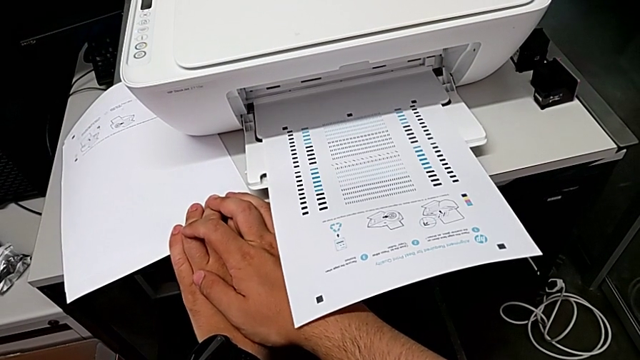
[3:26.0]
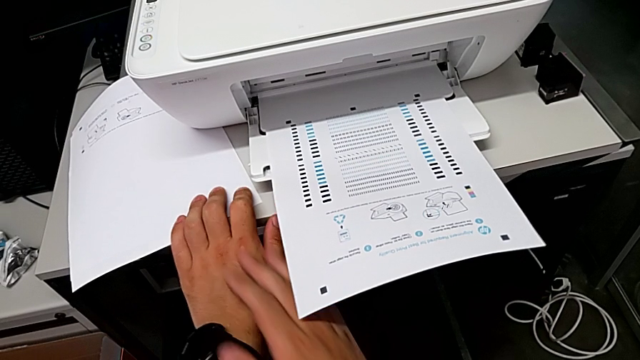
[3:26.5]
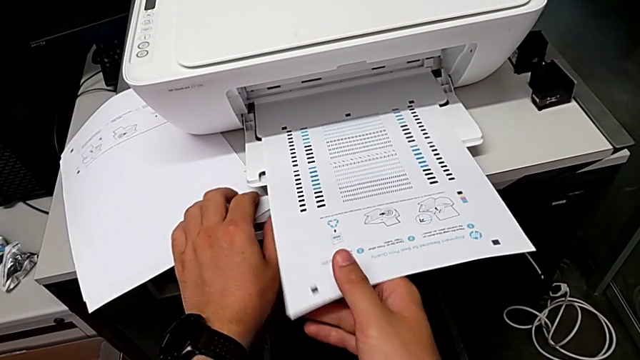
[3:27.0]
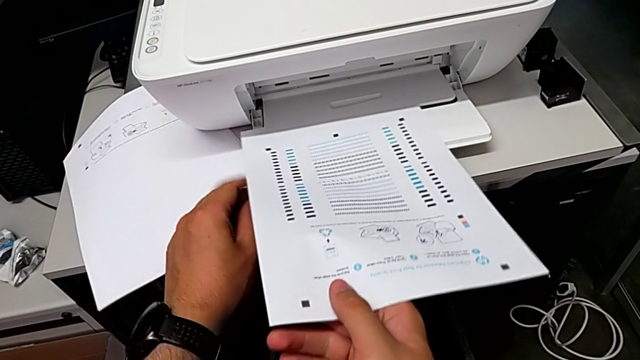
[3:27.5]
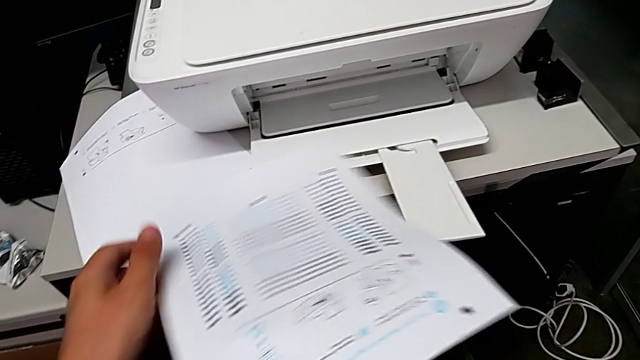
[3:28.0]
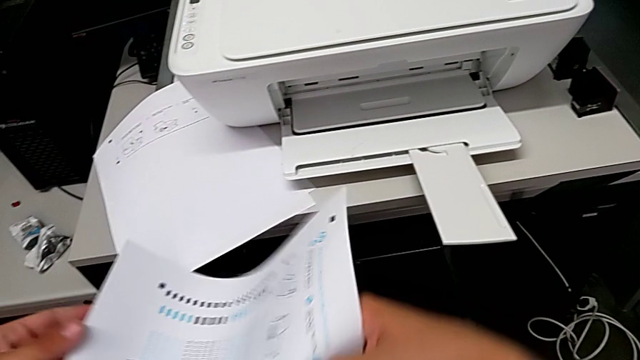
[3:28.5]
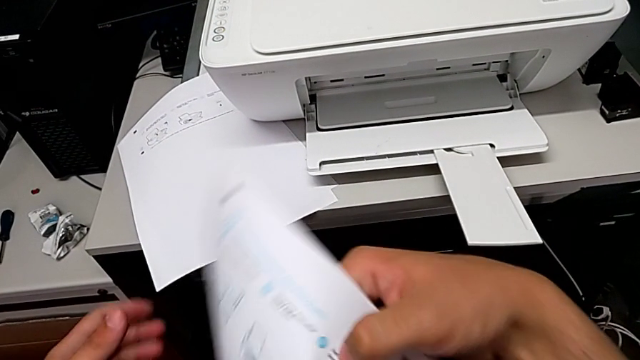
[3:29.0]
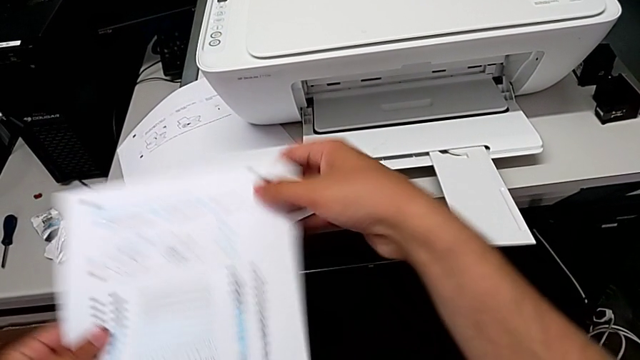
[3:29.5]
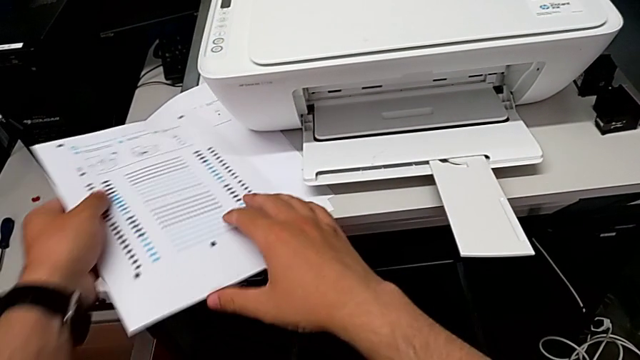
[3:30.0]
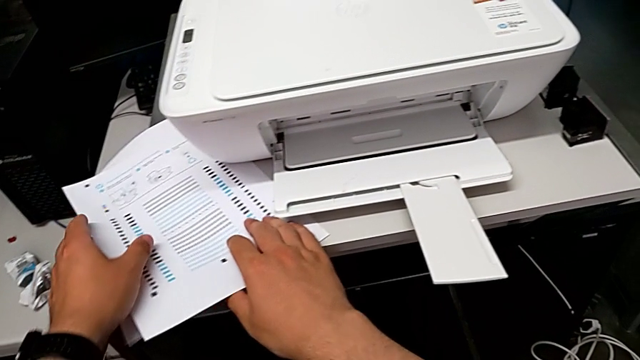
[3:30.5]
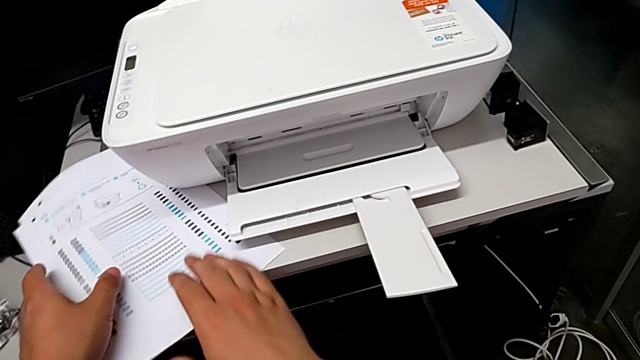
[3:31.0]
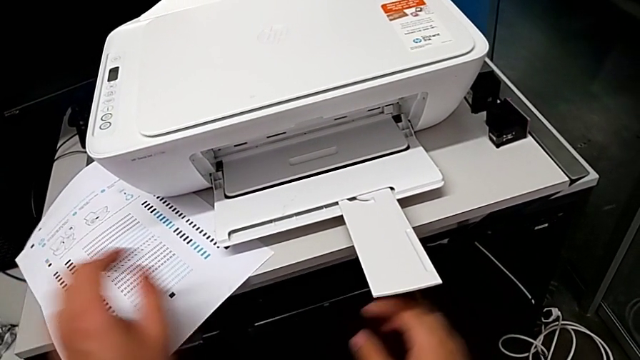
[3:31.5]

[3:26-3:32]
The camera wearer removes a test page from the printer. They grab the paper stack, lift it and place it.

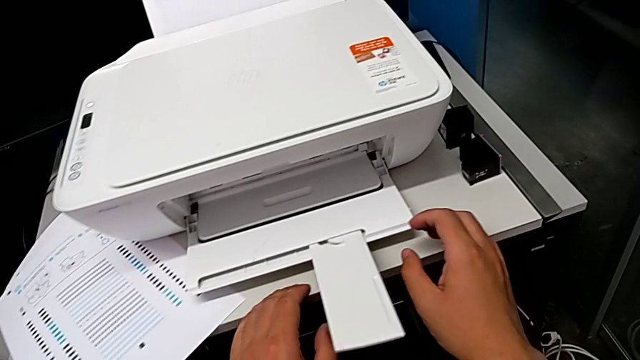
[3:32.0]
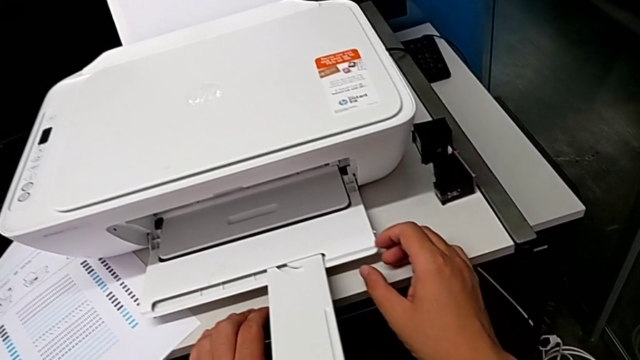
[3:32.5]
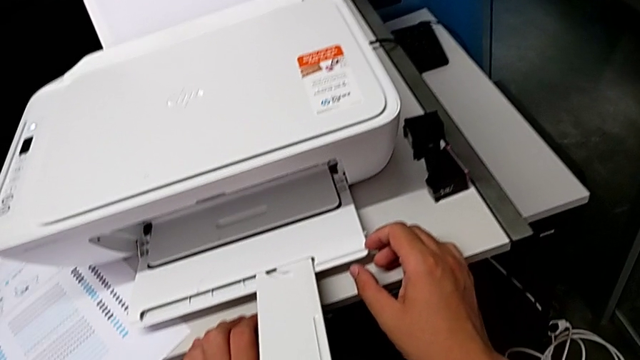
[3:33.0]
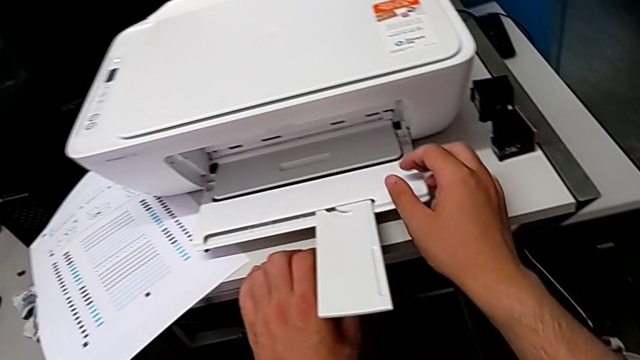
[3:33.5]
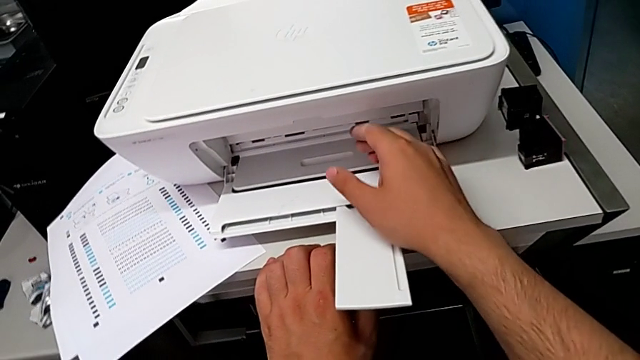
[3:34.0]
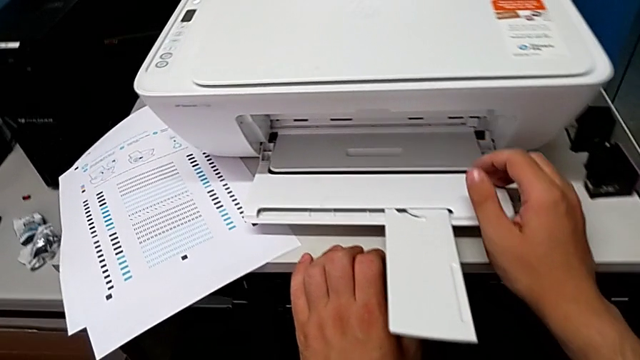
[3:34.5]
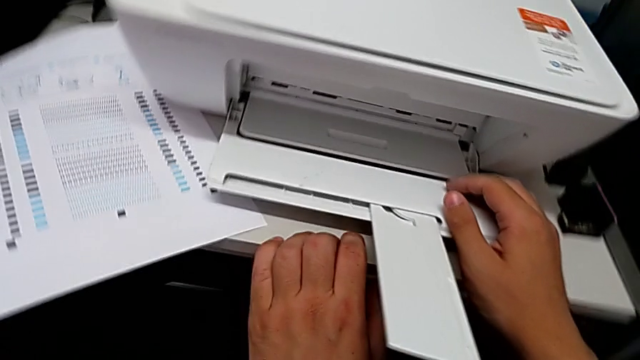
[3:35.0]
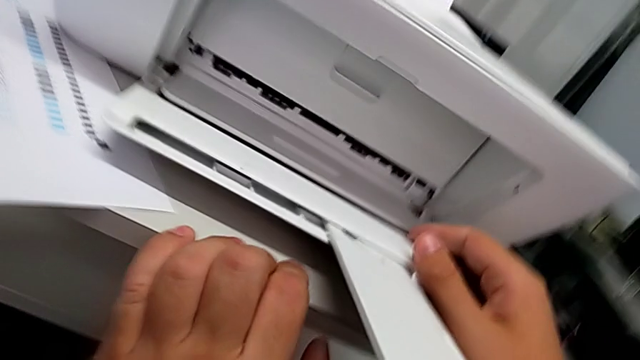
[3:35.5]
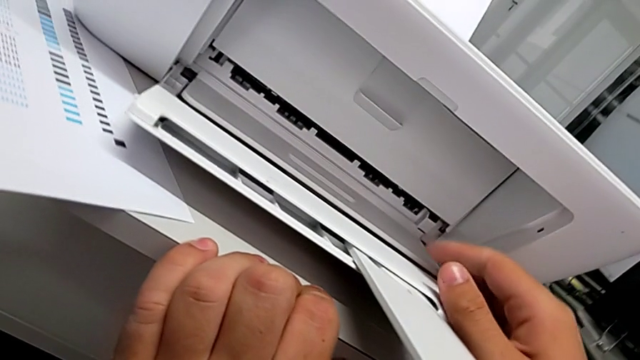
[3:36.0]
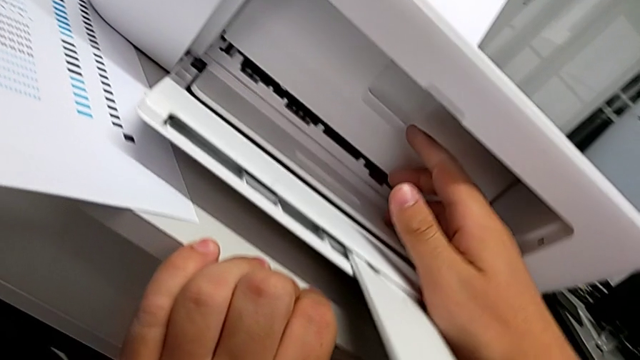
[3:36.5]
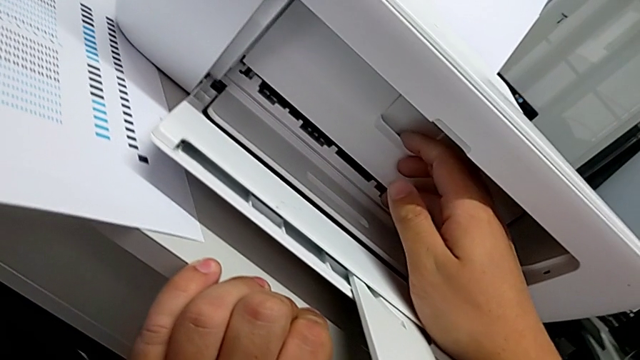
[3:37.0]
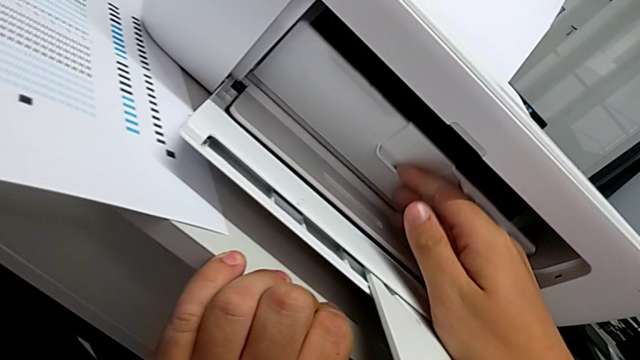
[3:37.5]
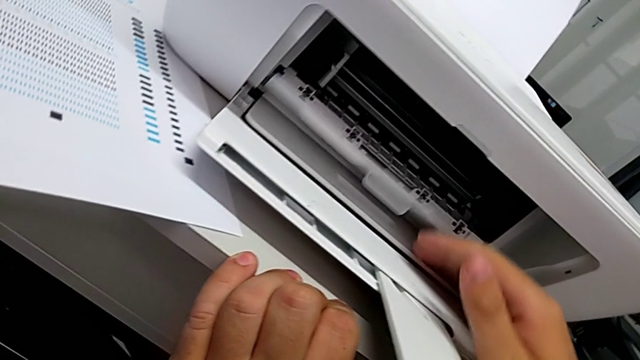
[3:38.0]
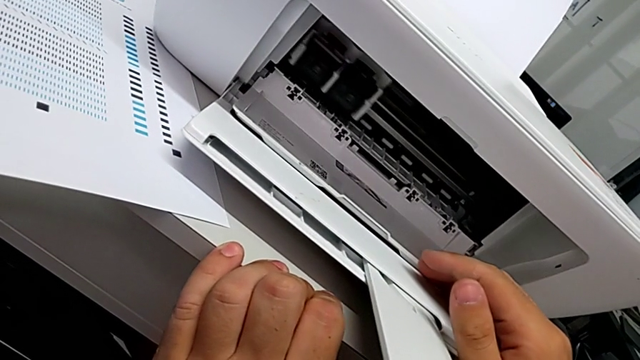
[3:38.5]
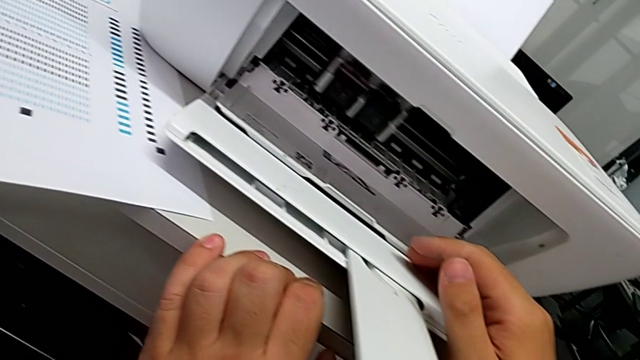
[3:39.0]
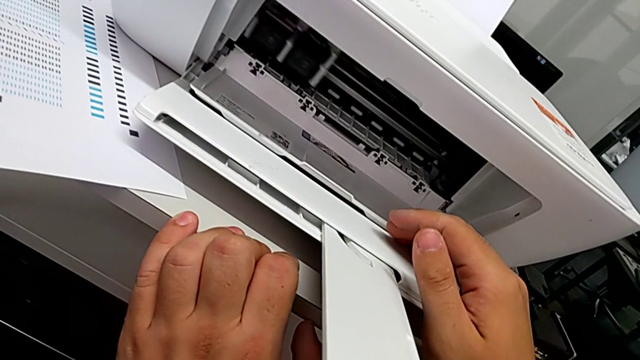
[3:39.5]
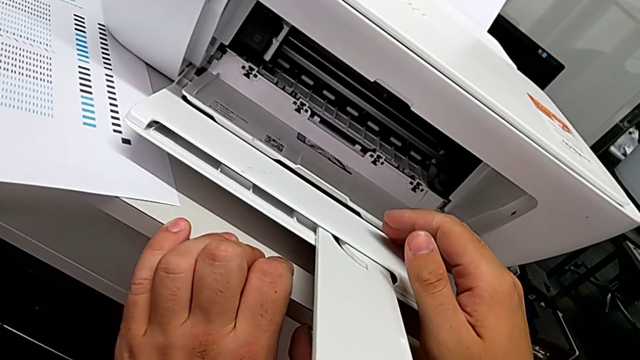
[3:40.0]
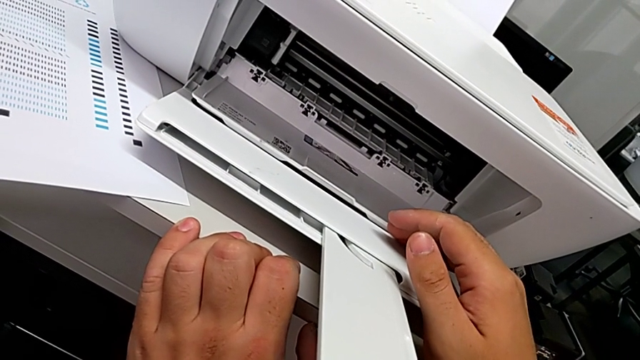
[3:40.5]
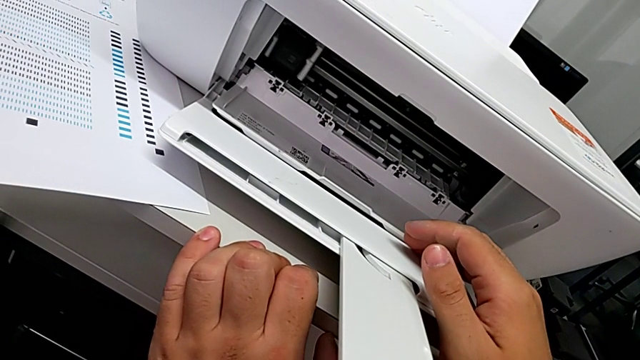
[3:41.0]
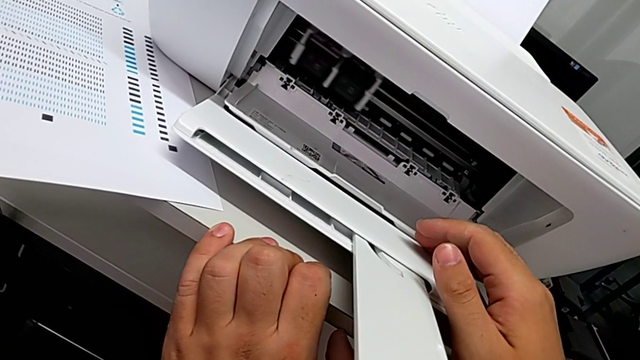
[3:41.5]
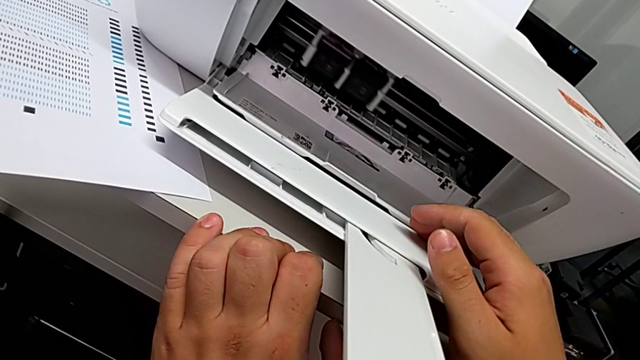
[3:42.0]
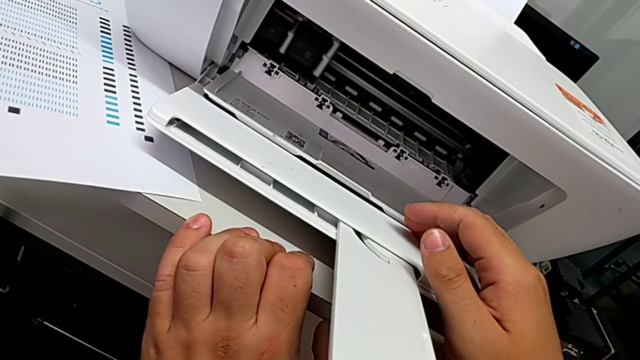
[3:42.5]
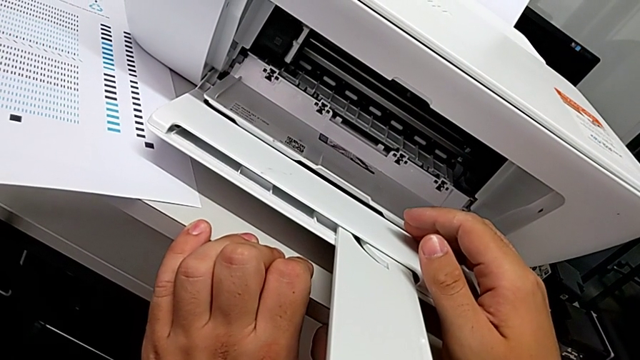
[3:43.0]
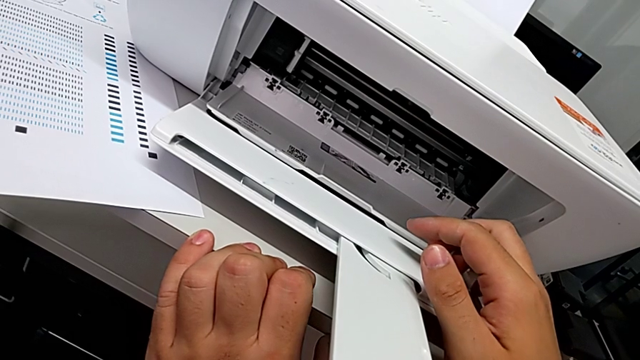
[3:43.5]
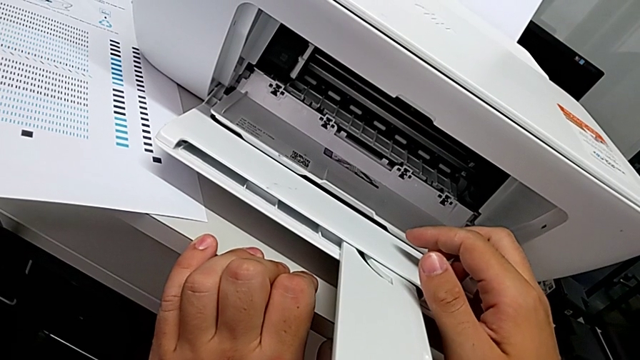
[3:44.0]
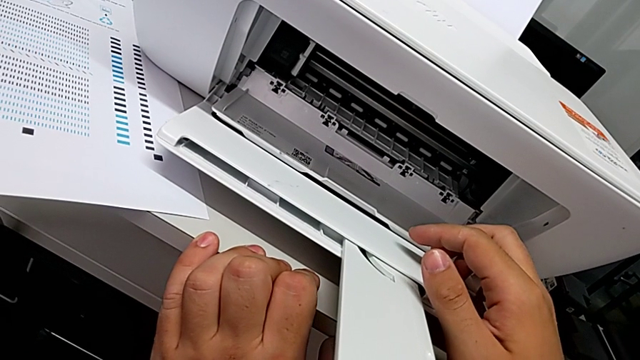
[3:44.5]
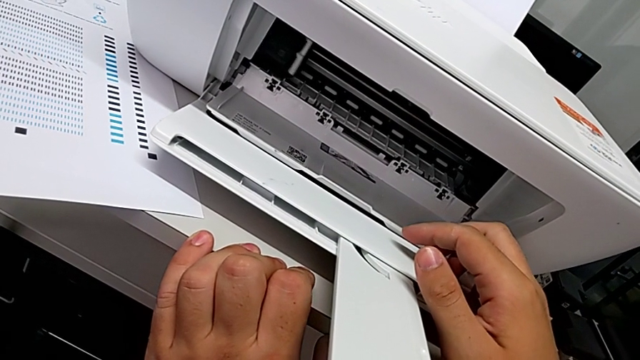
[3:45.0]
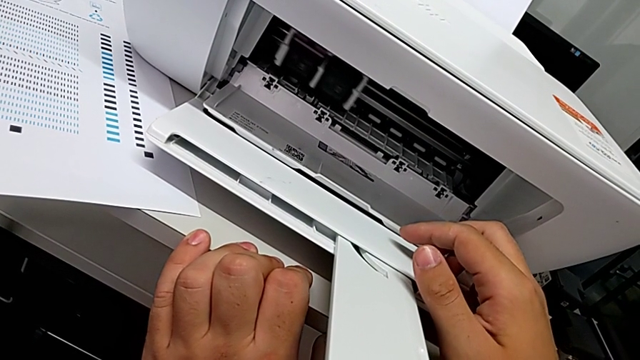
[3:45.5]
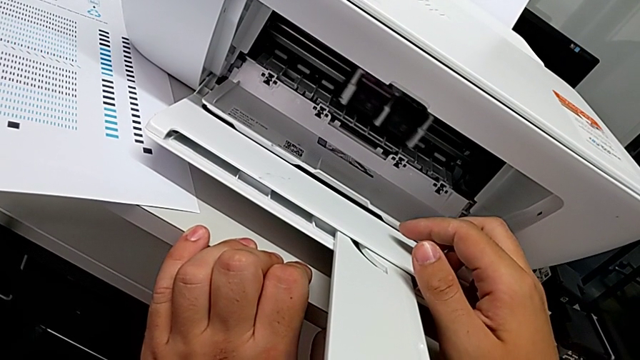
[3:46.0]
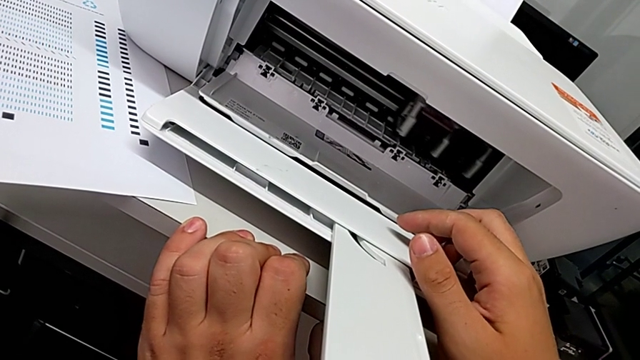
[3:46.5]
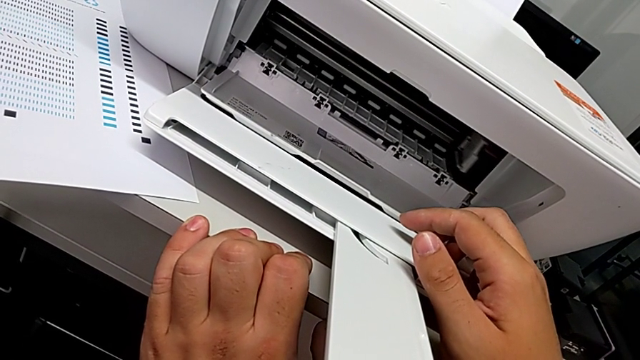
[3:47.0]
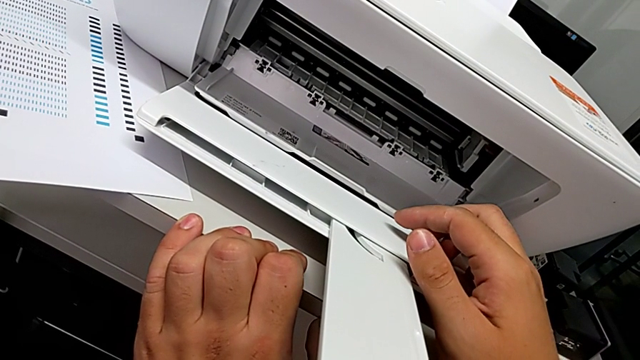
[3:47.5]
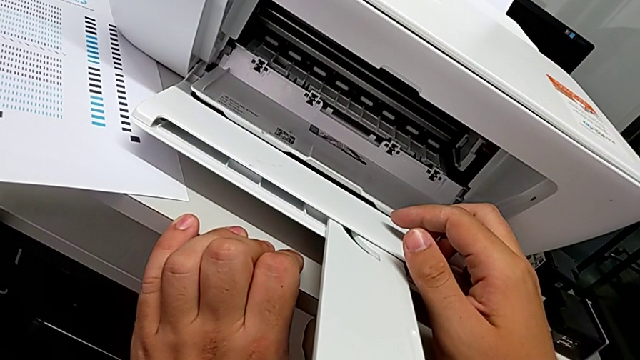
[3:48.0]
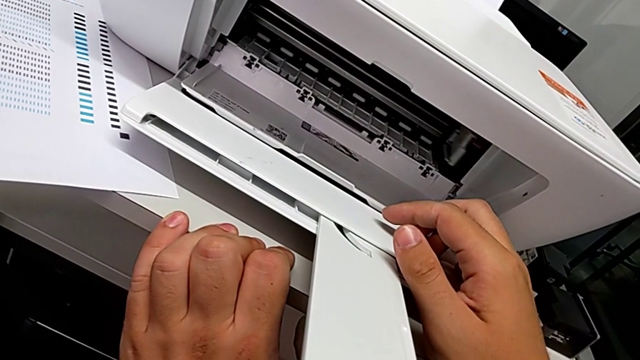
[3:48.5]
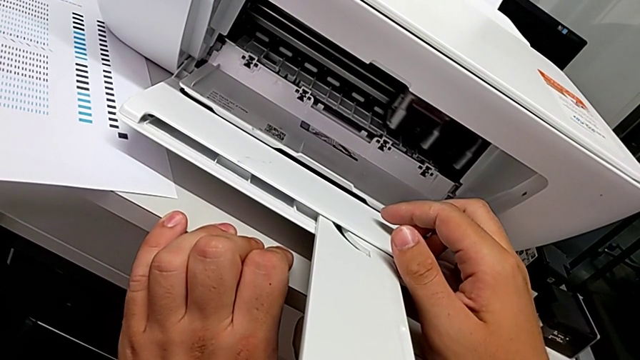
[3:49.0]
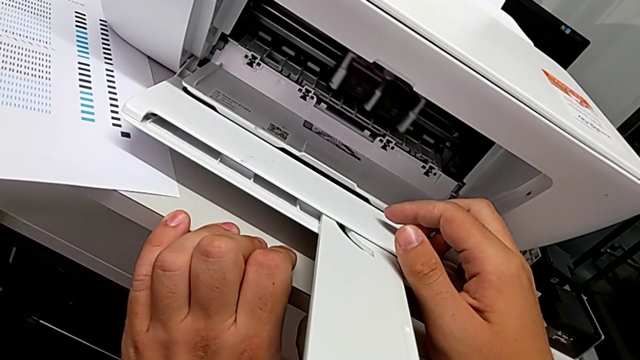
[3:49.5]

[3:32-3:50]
The camera wearer is exchanging their ink cartridges. They inspect the cartridge gate, grab it, pull it and inspect the ink cartridge.
